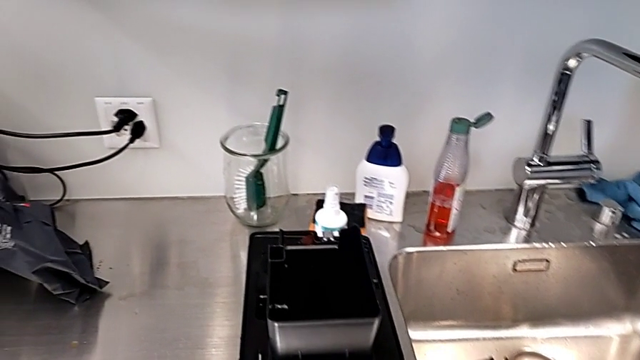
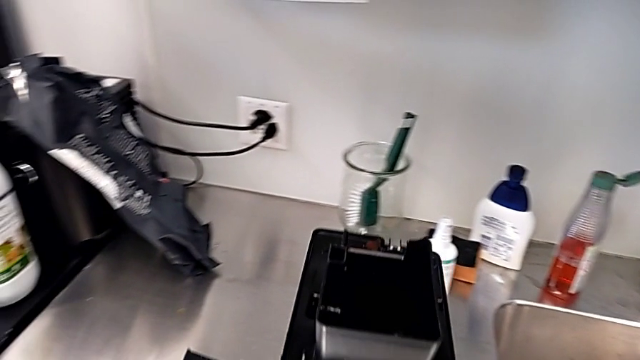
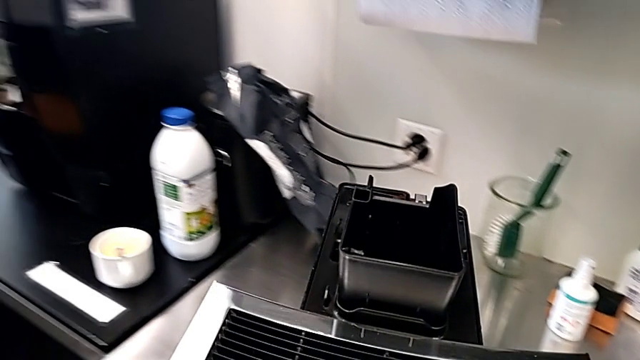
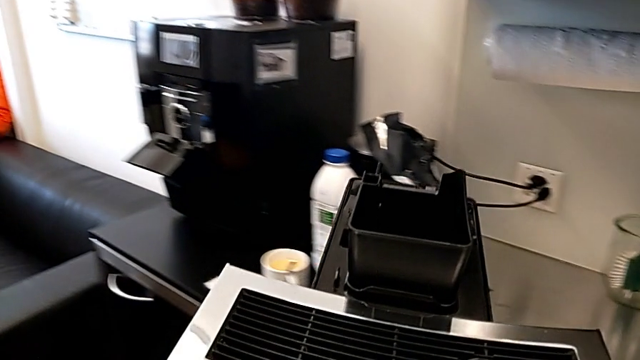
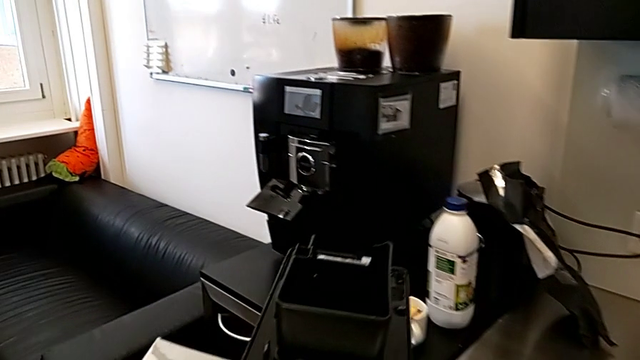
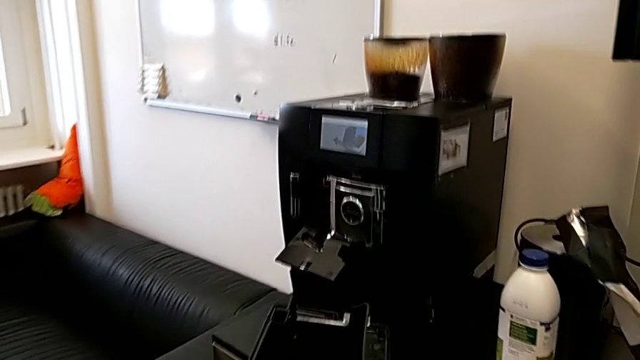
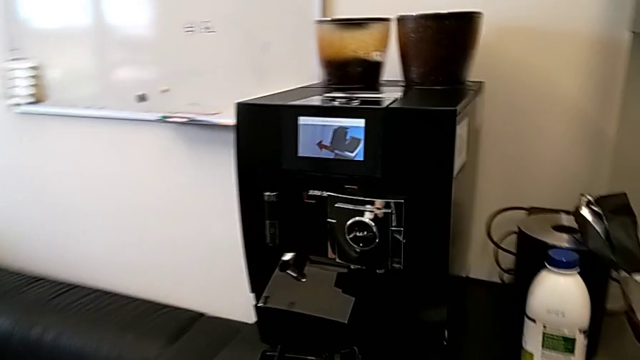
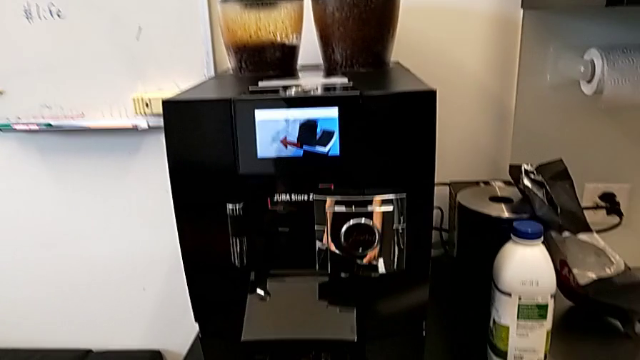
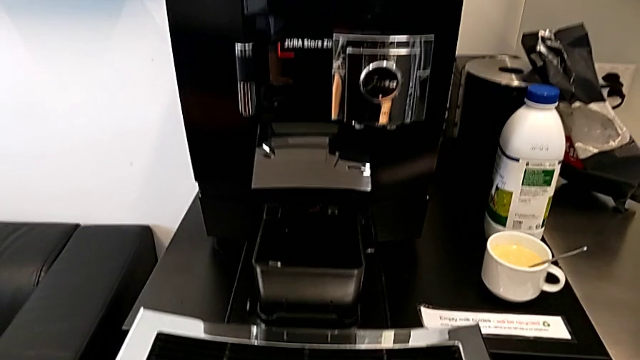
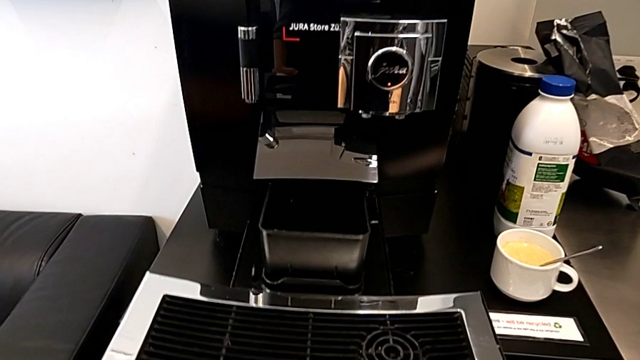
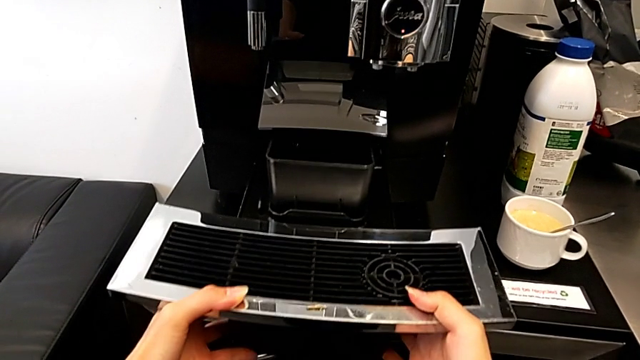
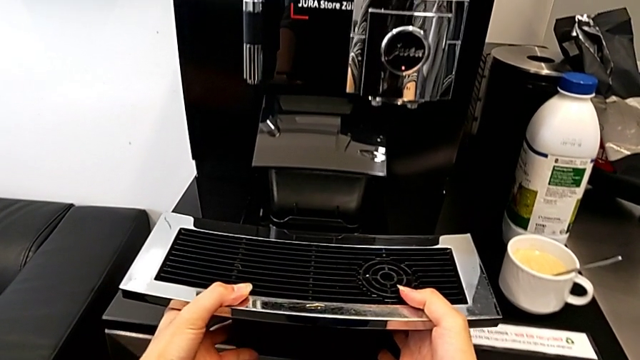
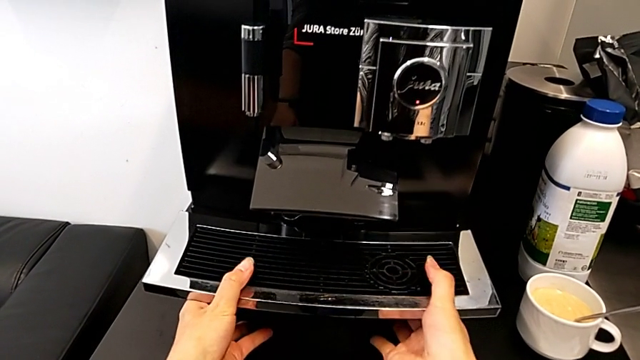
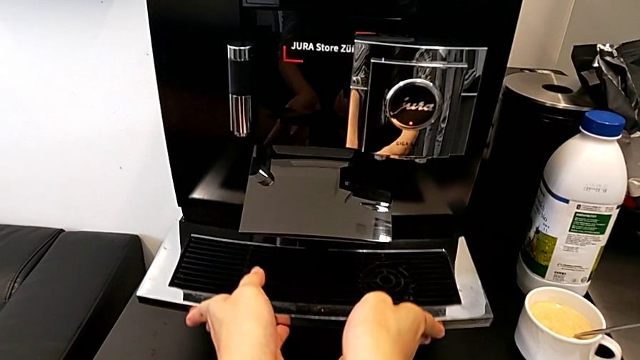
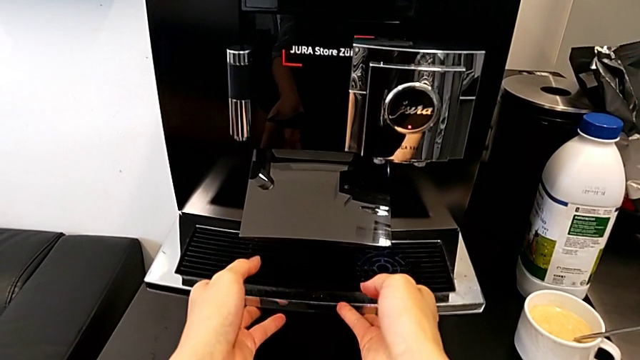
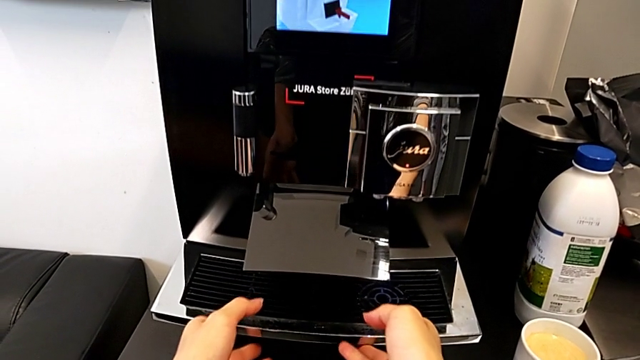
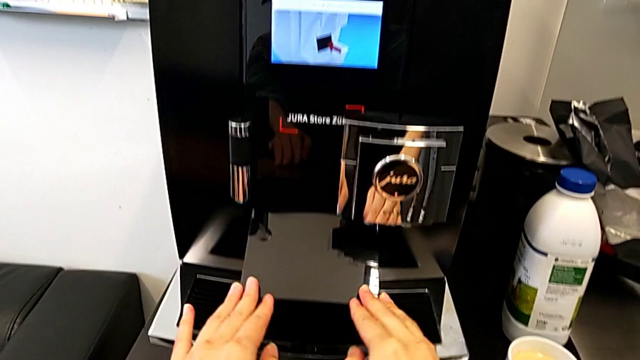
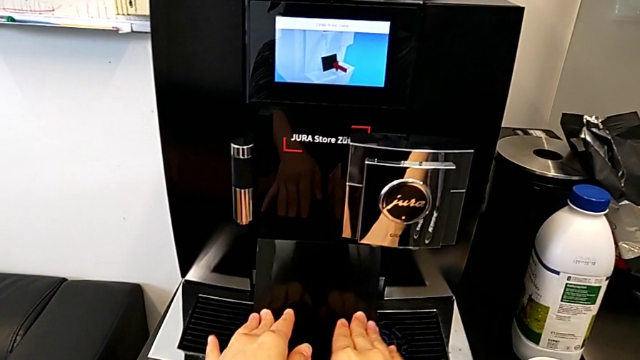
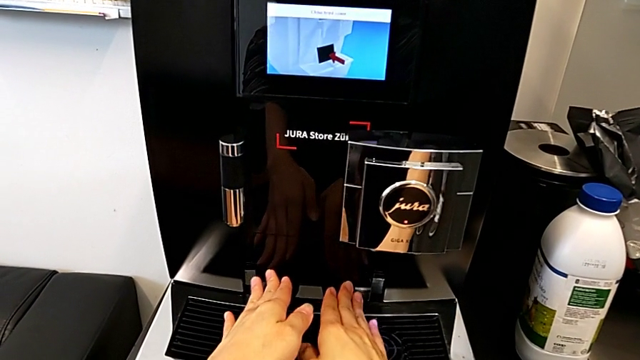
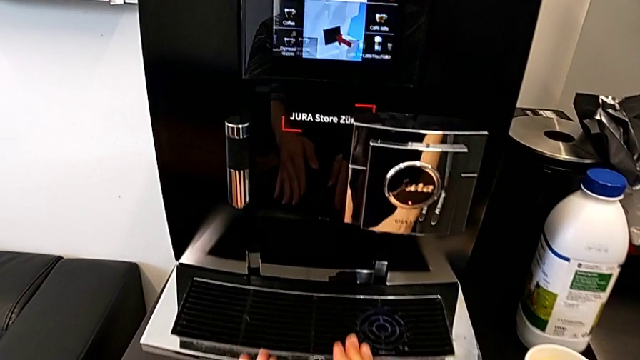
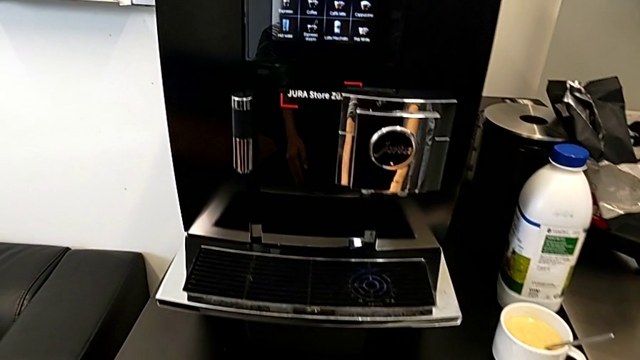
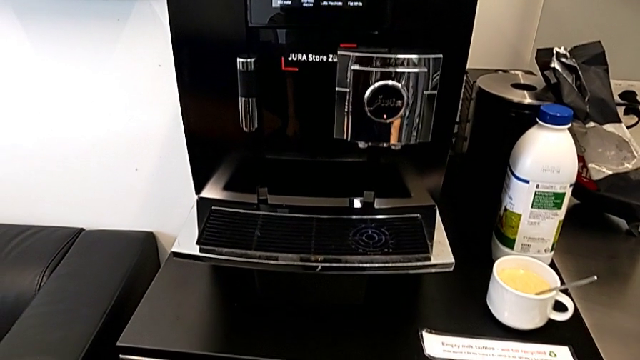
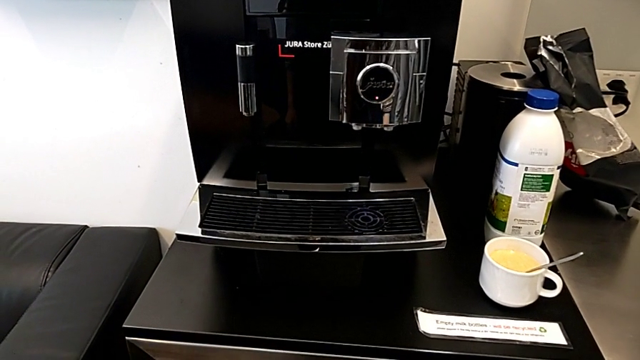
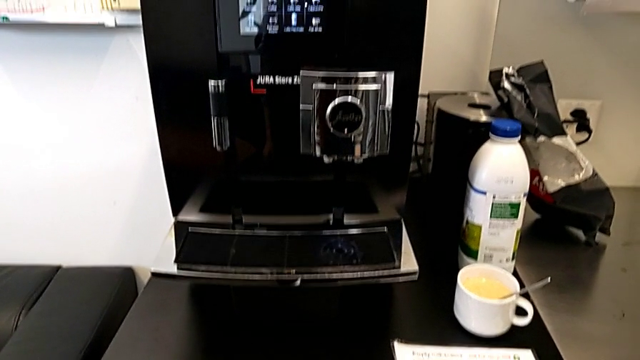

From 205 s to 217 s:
The camera wearer is assembling the drip tray in the espresso machine. They lift the black drip tray, insert it and push the cover.
